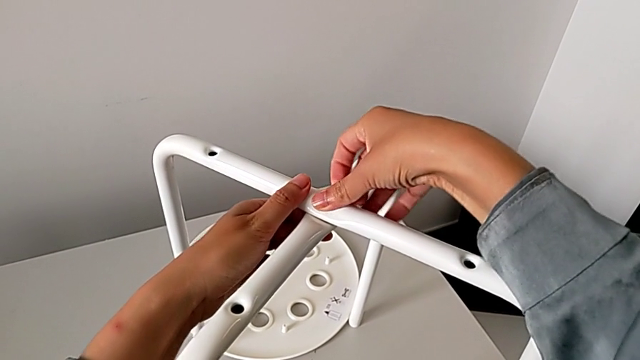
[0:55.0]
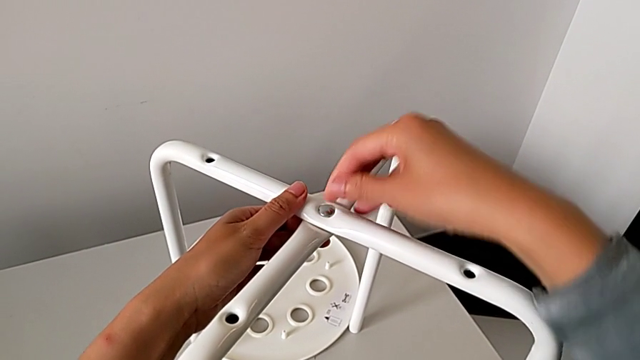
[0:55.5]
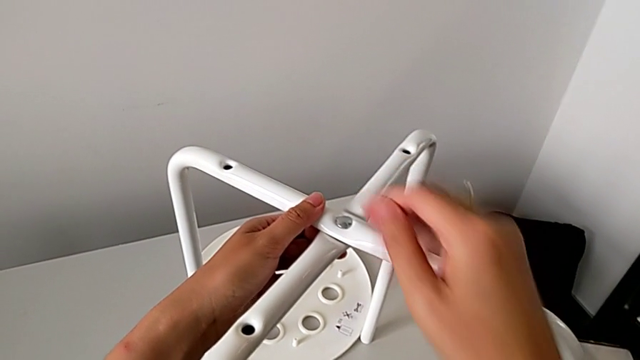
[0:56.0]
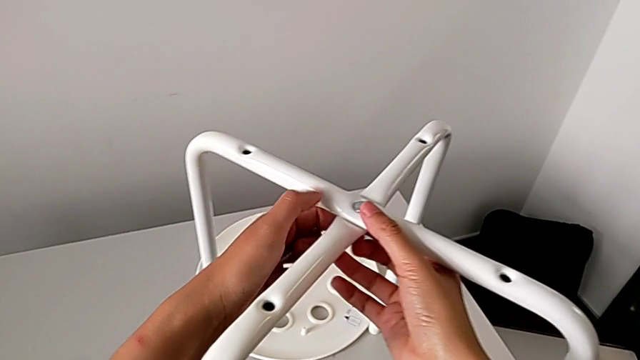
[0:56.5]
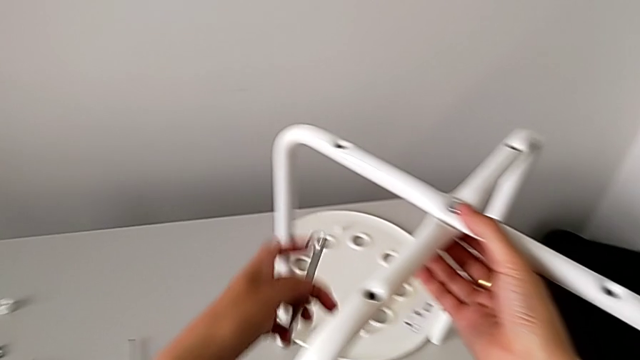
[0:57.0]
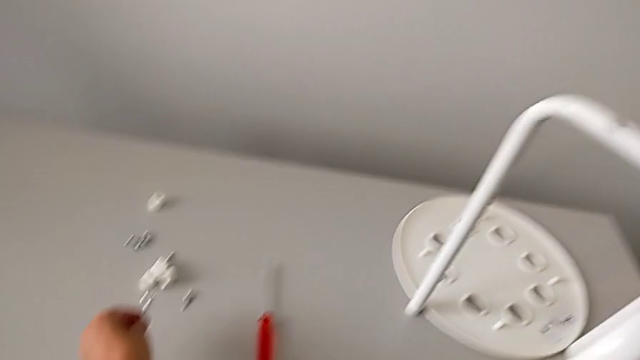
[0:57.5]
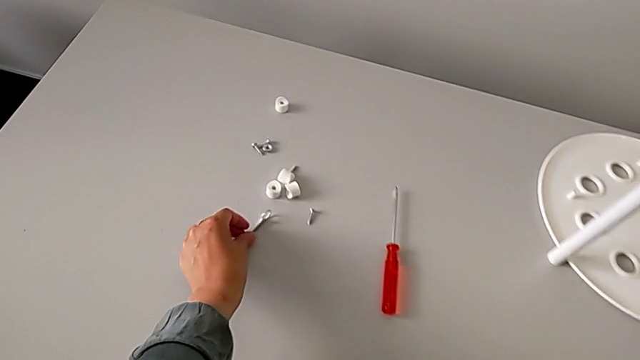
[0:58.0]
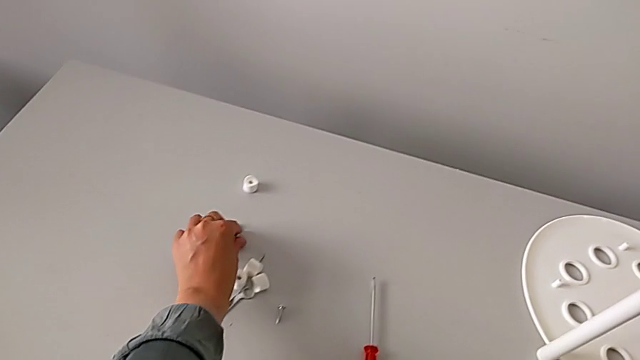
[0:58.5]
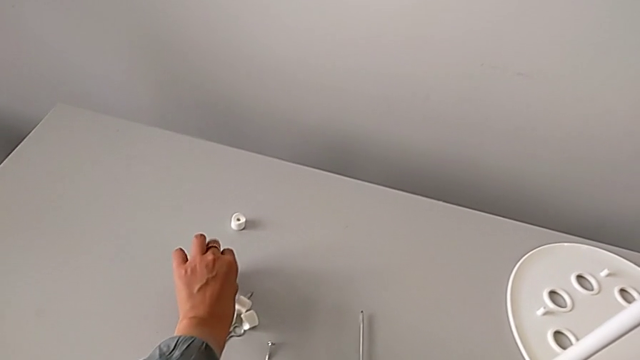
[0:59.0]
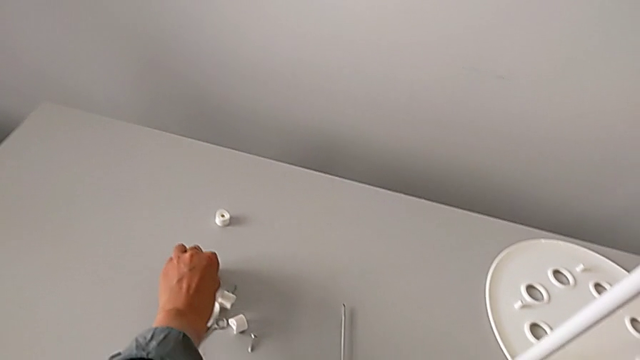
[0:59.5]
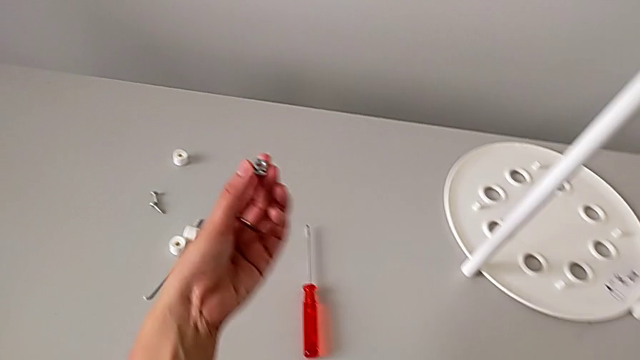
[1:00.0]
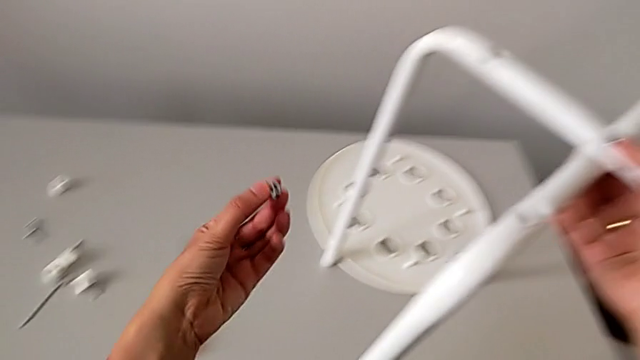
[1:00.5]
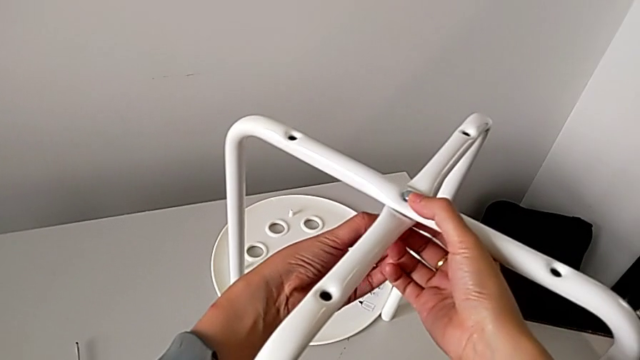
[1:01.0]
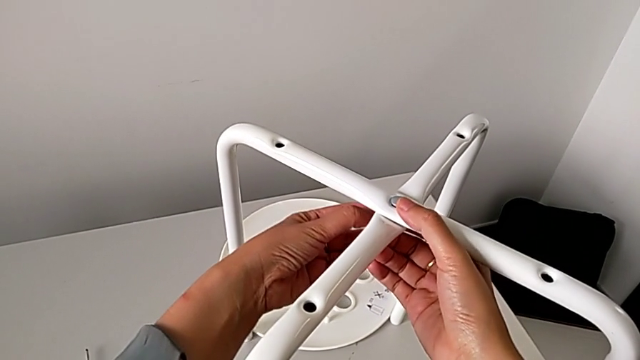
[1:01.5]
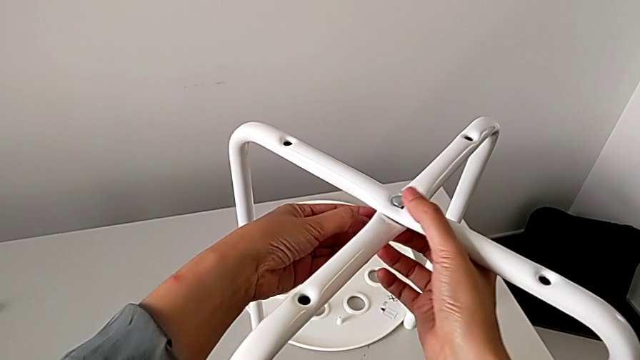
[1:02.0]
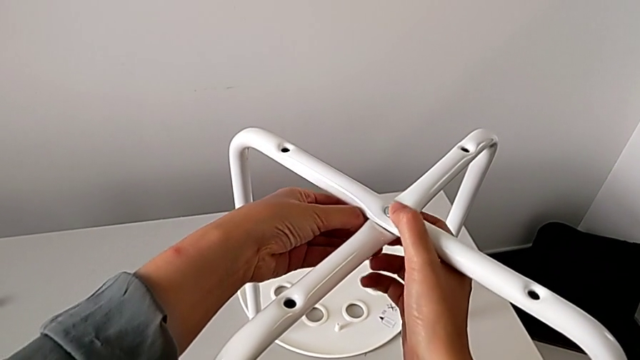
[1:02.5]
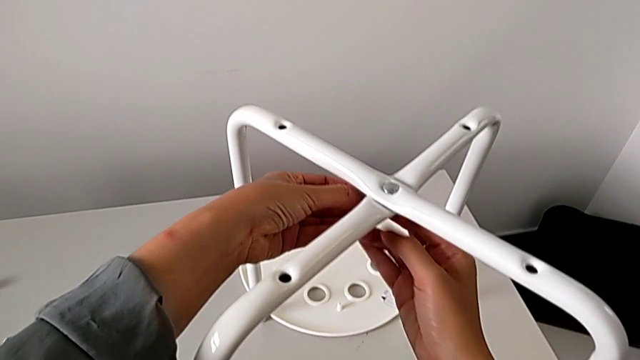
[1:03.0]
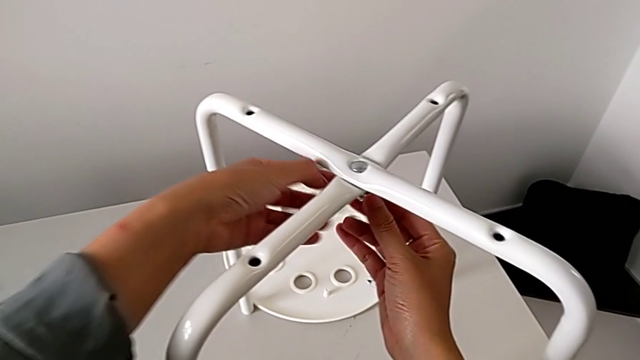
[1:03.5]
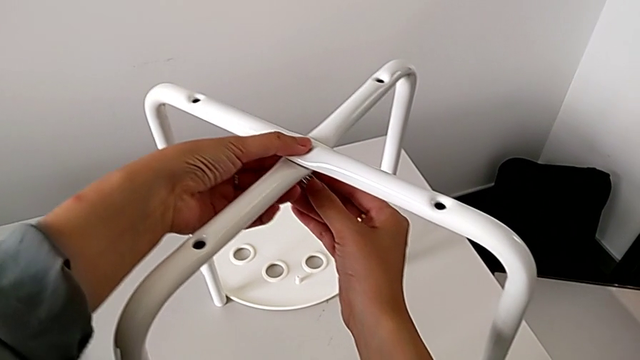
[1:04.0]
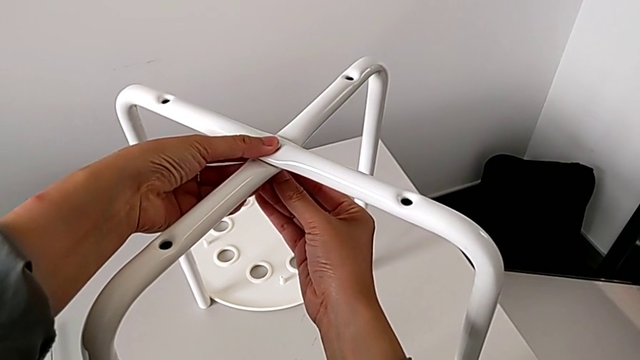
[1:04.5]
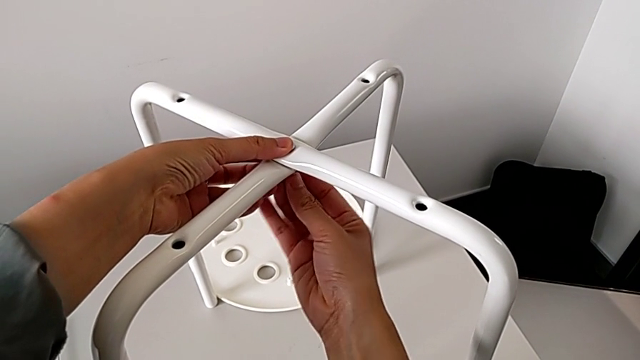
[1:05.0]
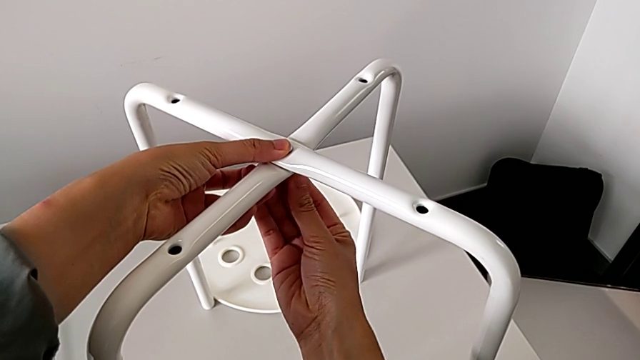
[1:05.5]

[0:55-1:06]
The camera wearer is assembling the legs. They hold the bolt, place the hexagonal wrench, grab the hex nut, approach the bolt, grab the hex nut and insert it.

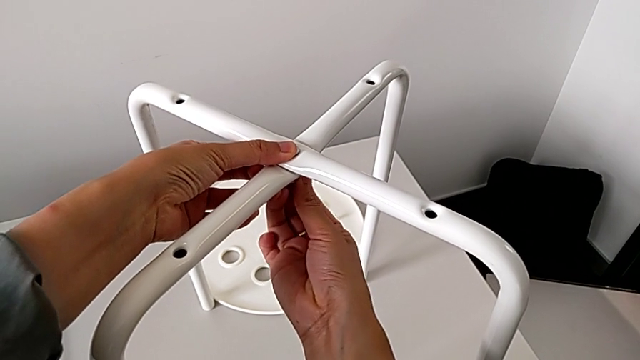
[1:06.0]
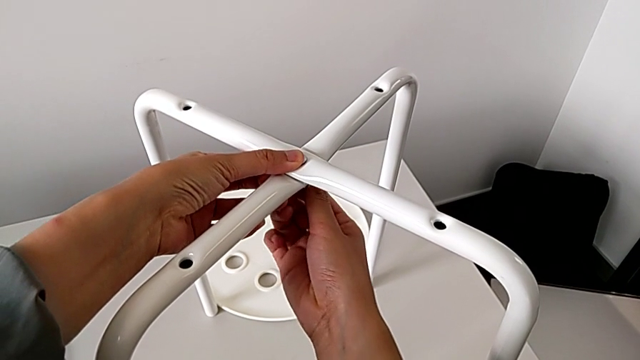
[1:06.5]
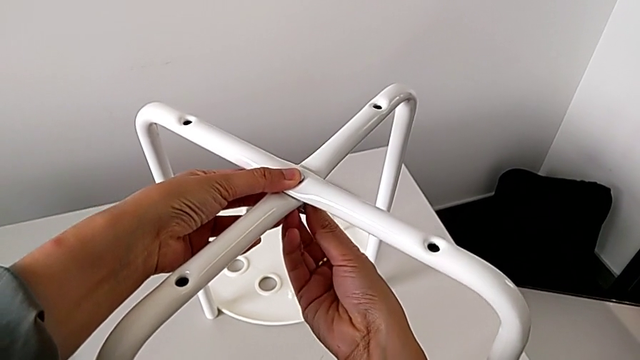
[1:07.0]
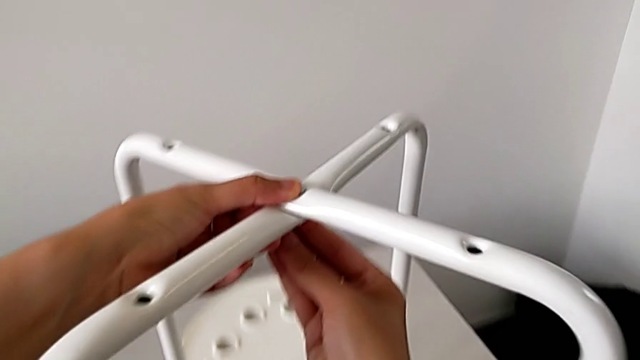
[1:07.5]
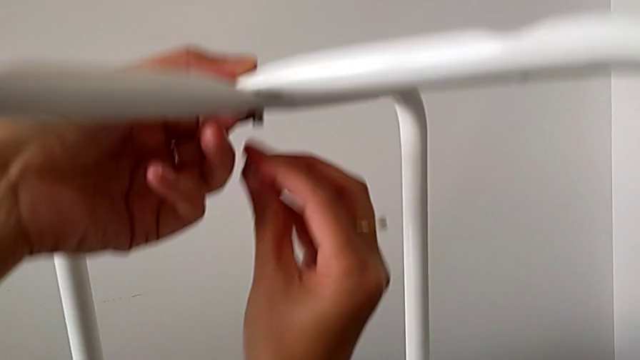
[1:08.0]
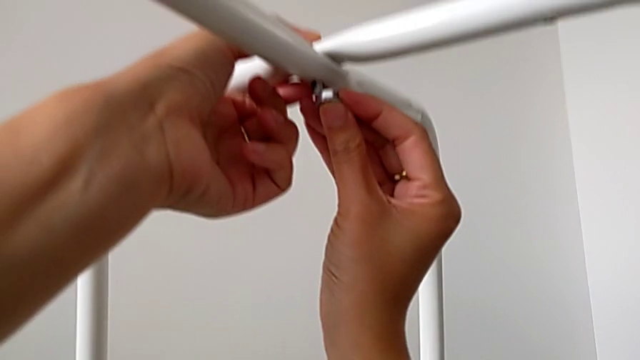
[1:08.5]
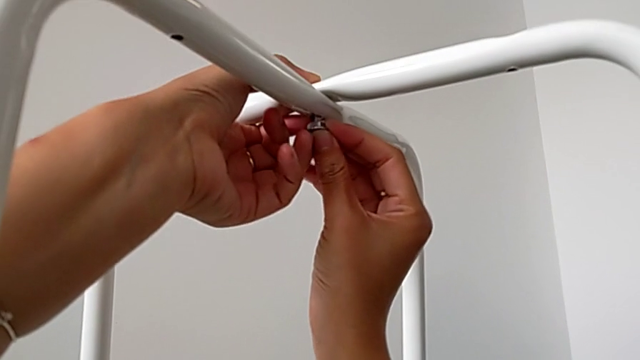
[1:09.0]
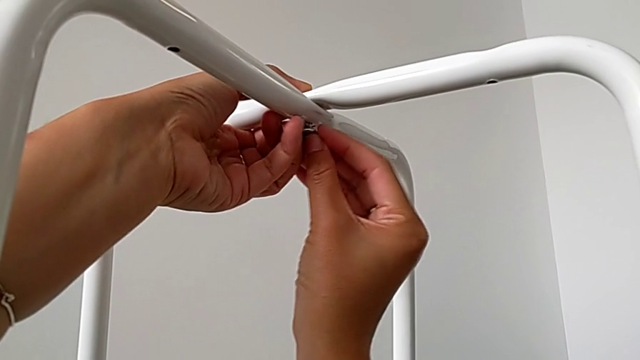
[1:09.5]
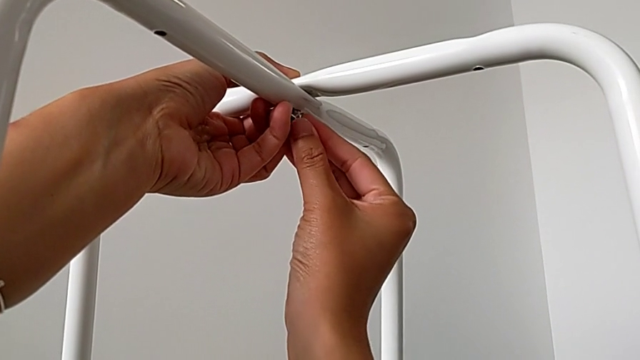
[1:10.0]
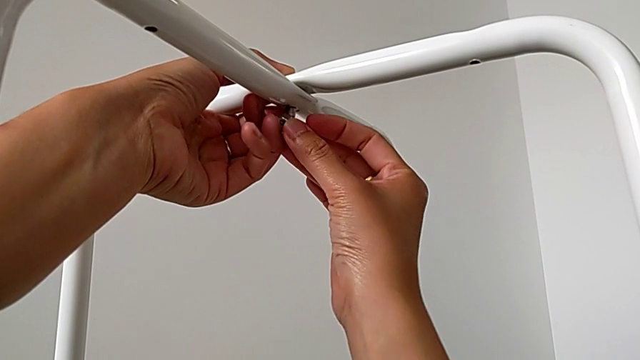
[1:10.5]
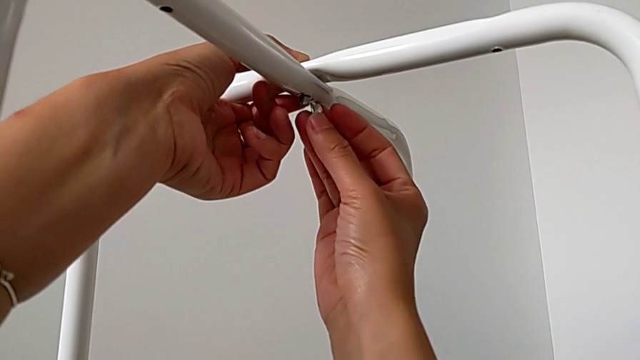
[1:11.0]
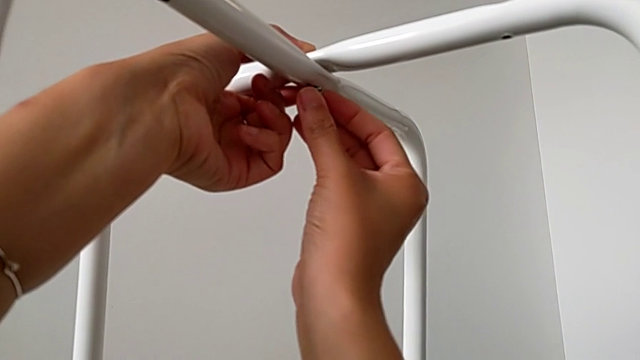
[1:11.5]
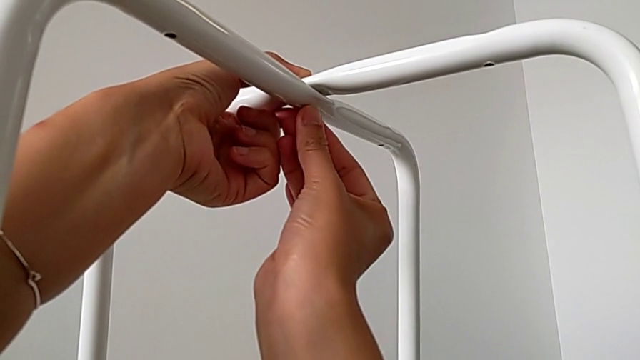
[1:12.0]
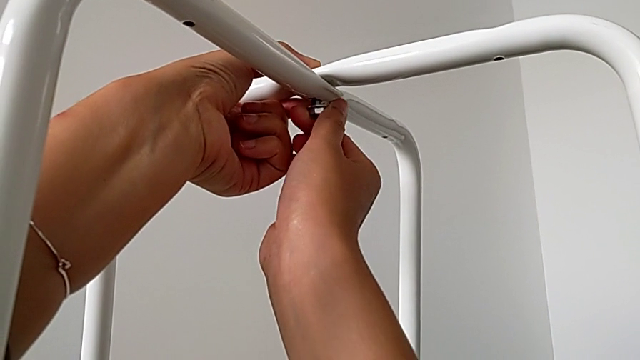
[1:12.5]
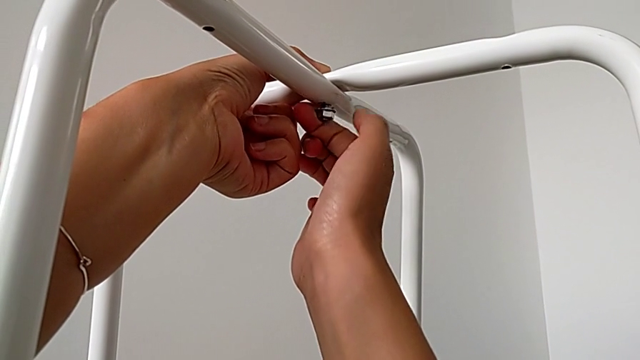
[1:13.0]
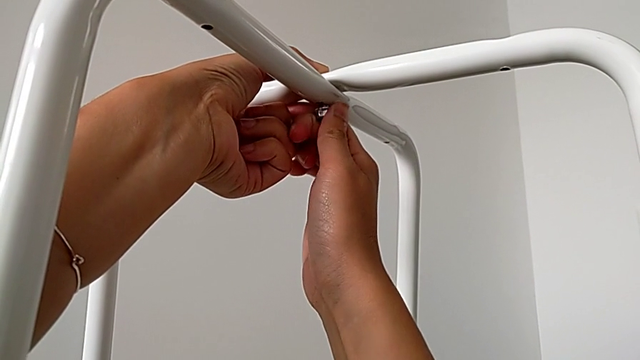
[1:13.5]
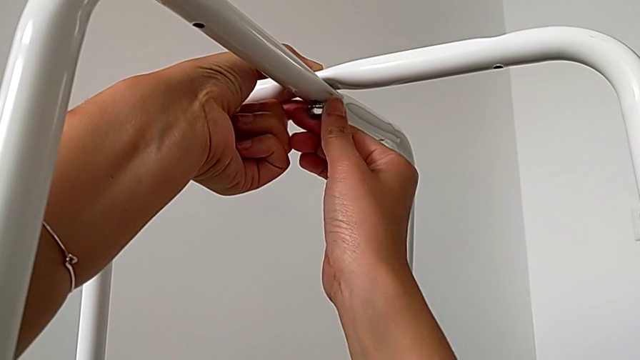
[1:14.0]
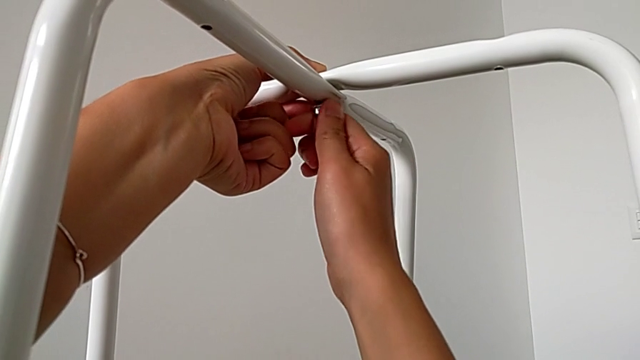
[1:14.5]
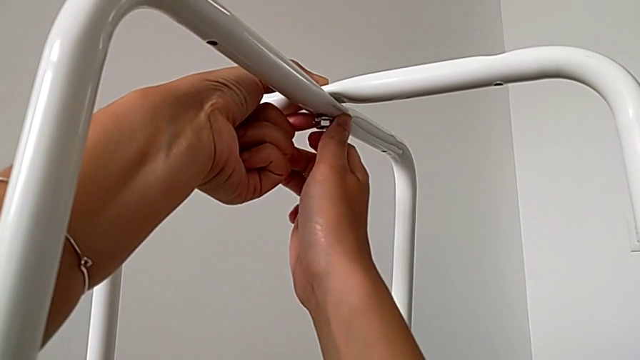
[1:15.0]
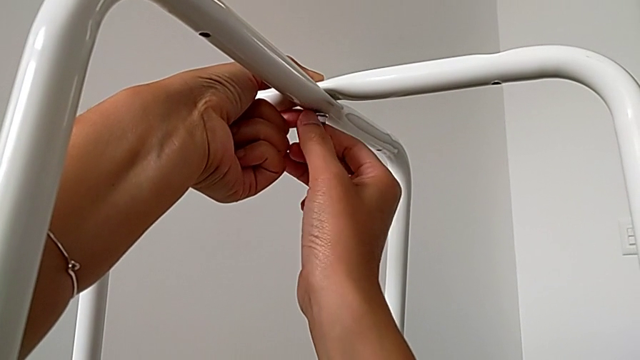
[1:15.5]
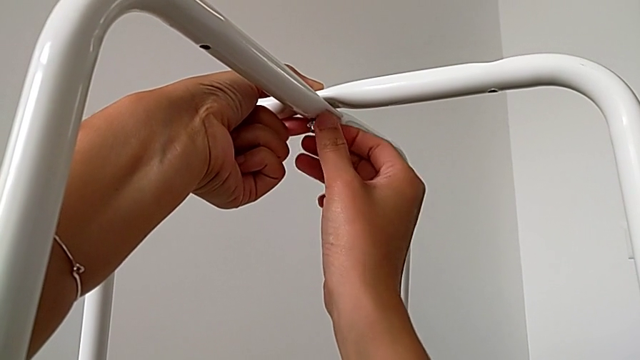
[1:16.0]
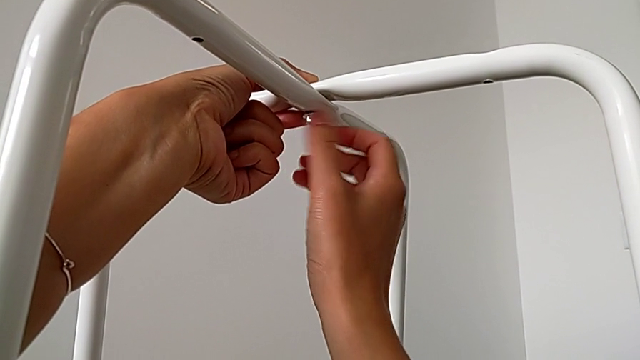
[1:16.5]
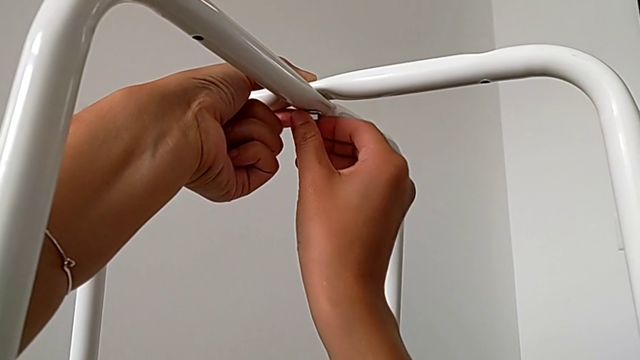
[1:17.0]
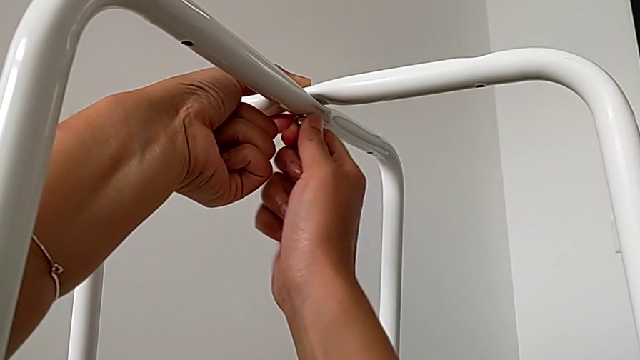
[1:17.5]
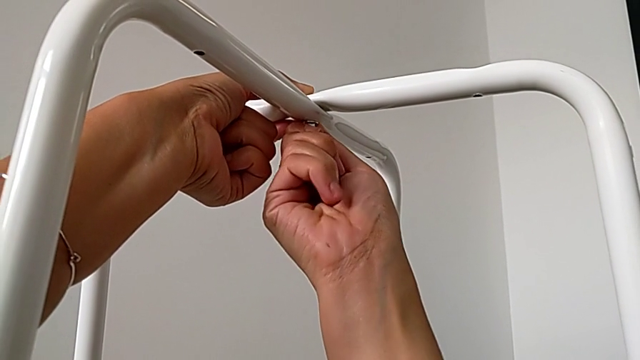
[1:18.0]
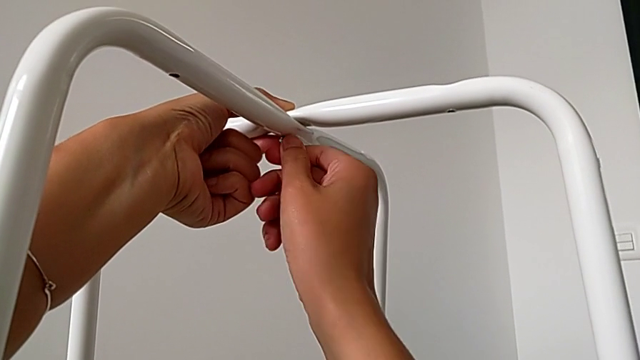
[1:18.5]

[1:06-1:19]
The camera wearer is assembling the legs. They inspect the hex nut, insert it, rotate it, insert it and begin to screw it.
